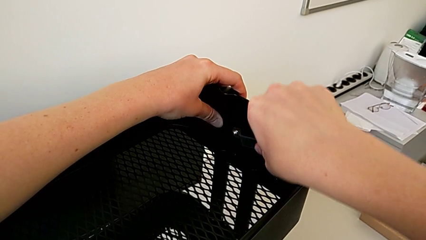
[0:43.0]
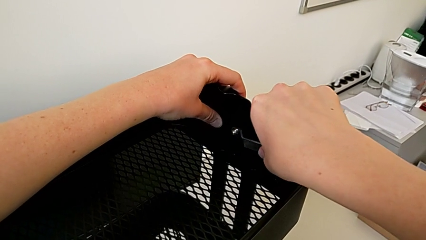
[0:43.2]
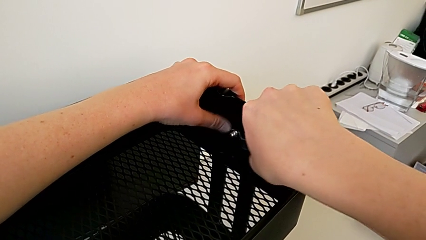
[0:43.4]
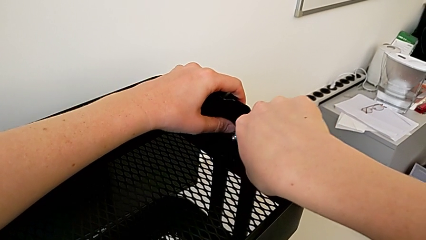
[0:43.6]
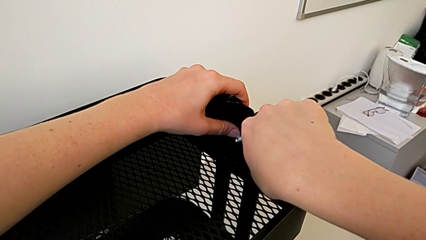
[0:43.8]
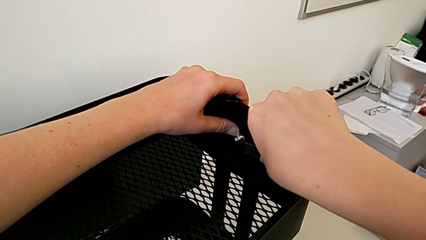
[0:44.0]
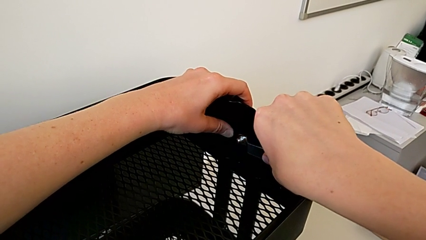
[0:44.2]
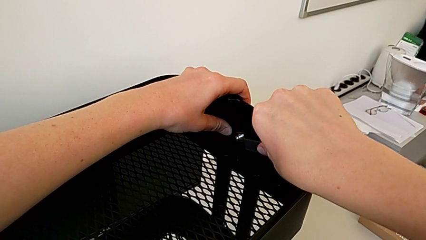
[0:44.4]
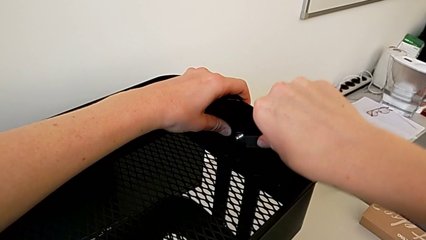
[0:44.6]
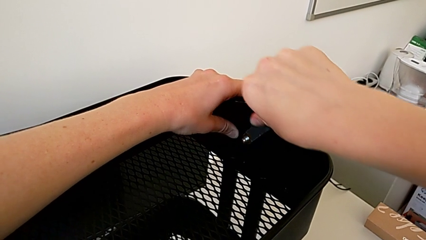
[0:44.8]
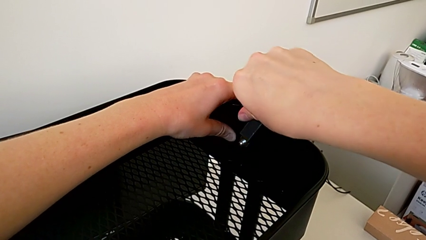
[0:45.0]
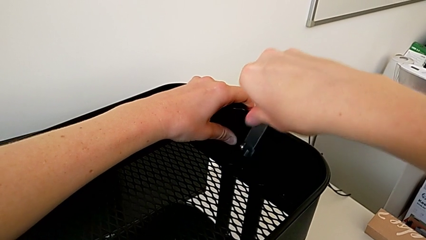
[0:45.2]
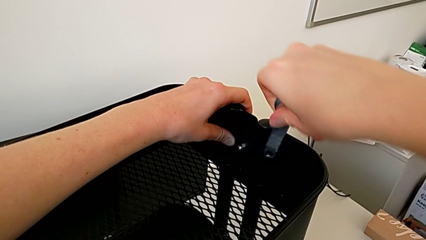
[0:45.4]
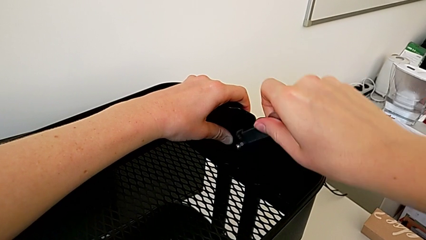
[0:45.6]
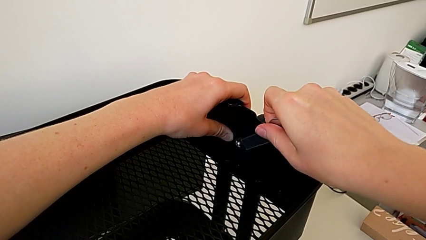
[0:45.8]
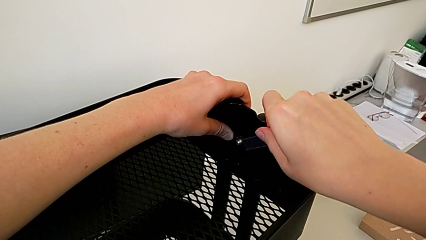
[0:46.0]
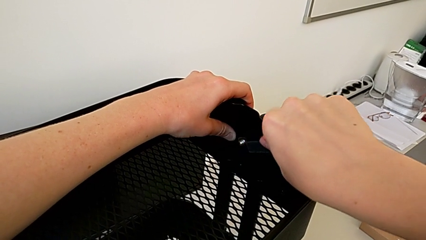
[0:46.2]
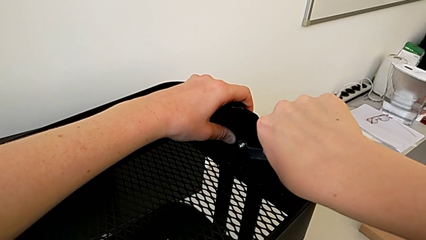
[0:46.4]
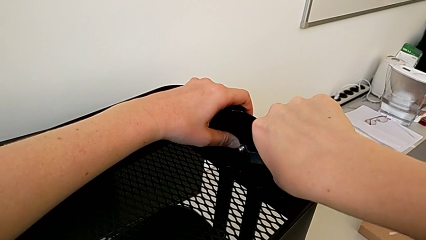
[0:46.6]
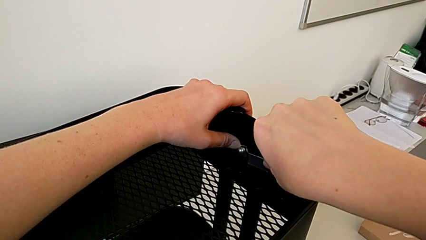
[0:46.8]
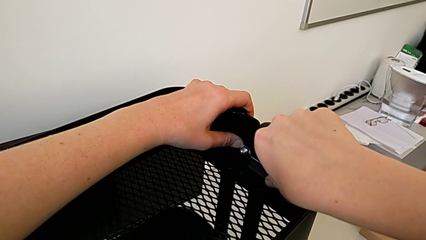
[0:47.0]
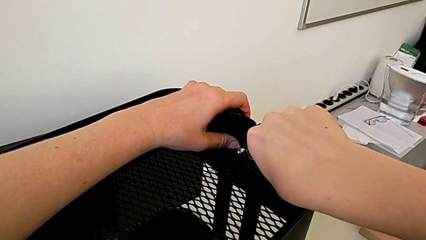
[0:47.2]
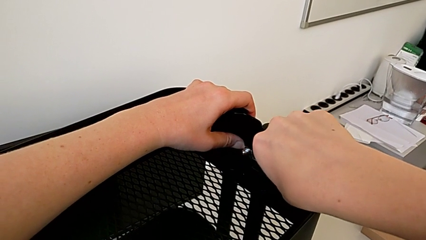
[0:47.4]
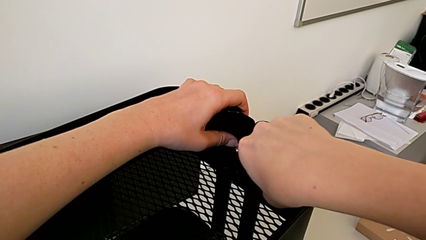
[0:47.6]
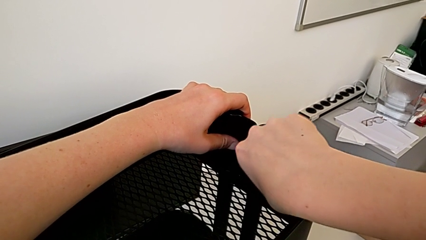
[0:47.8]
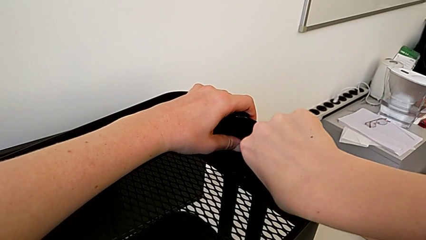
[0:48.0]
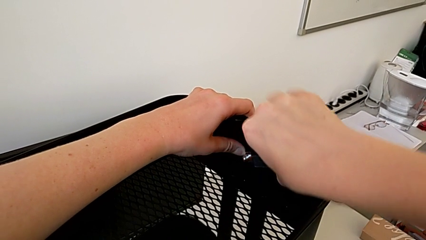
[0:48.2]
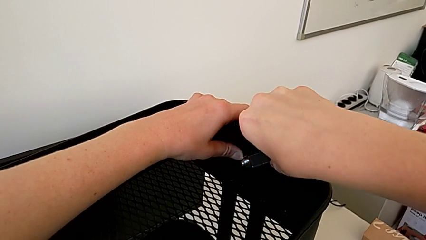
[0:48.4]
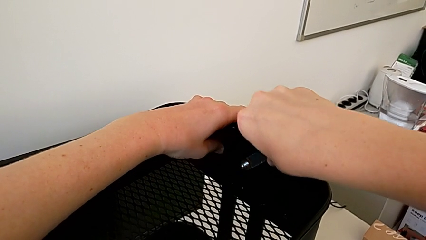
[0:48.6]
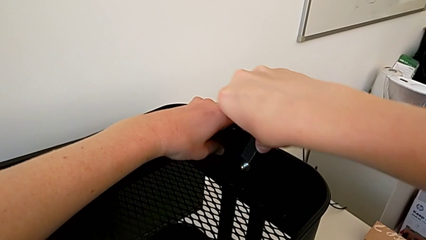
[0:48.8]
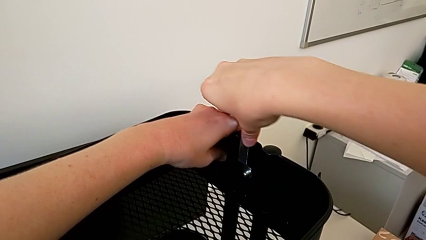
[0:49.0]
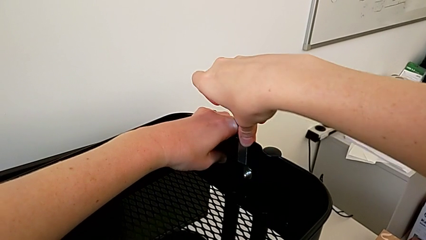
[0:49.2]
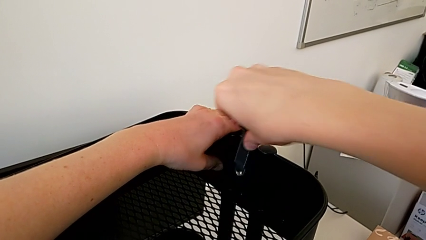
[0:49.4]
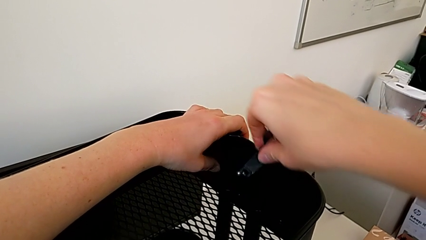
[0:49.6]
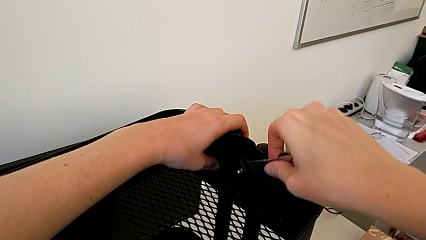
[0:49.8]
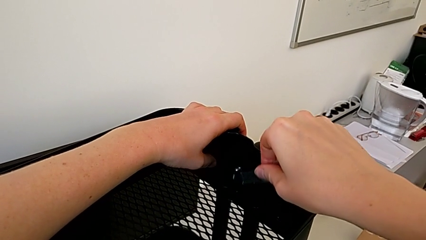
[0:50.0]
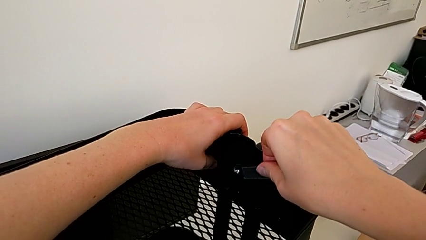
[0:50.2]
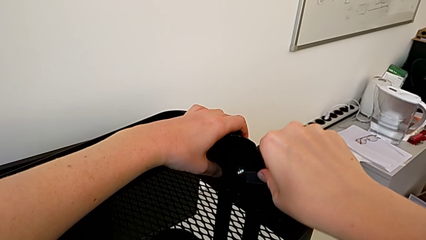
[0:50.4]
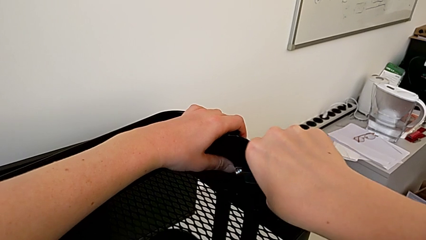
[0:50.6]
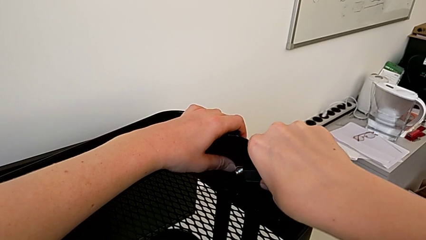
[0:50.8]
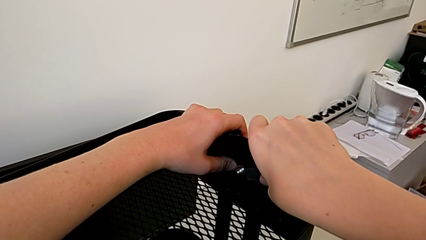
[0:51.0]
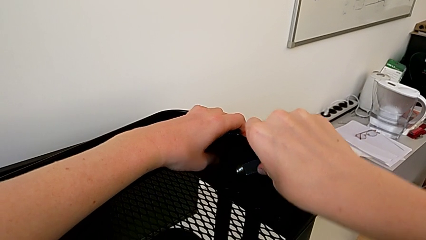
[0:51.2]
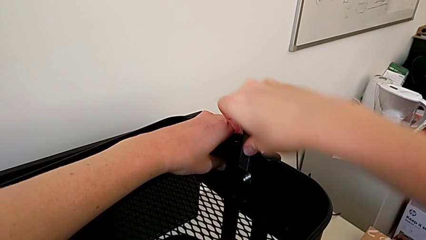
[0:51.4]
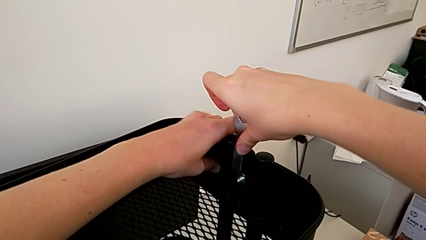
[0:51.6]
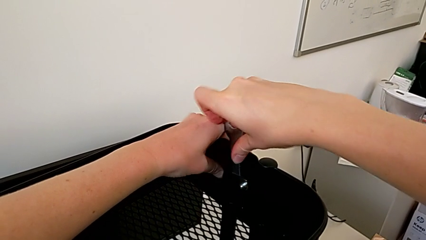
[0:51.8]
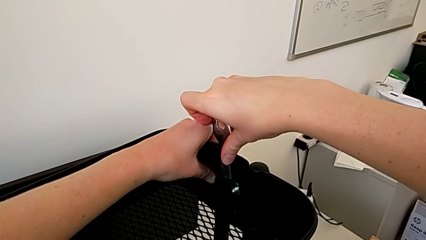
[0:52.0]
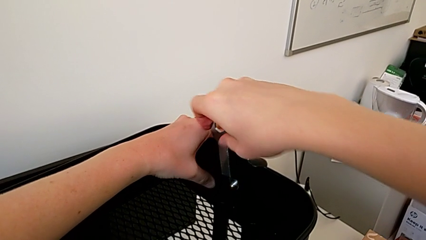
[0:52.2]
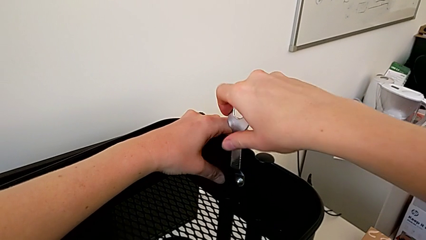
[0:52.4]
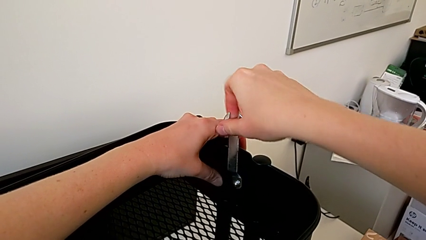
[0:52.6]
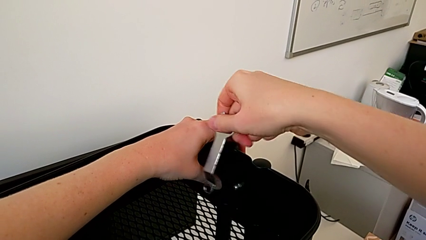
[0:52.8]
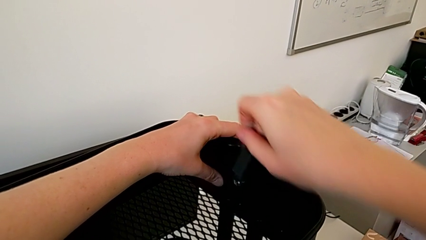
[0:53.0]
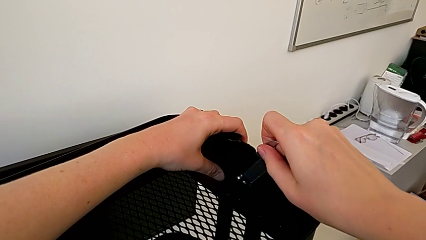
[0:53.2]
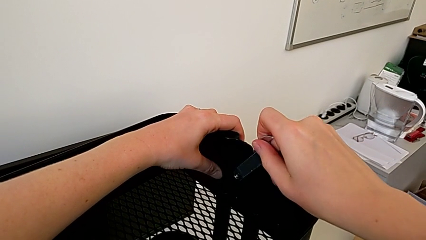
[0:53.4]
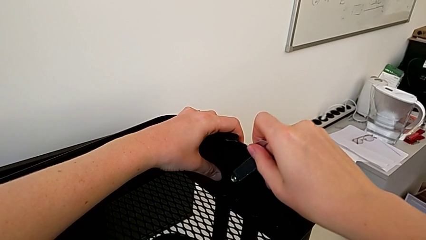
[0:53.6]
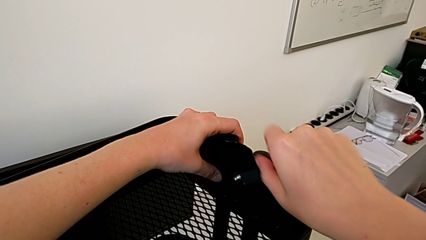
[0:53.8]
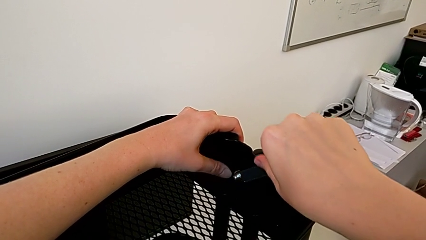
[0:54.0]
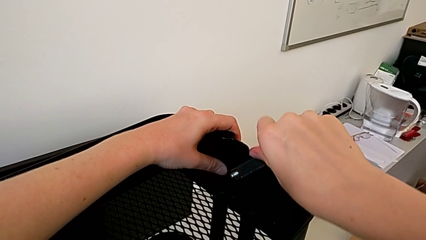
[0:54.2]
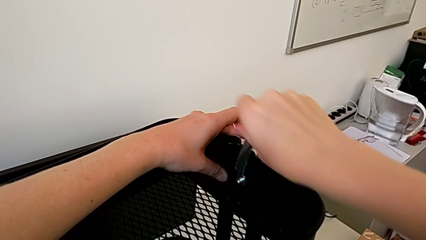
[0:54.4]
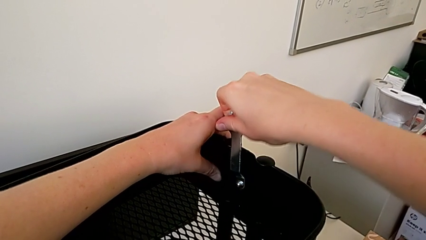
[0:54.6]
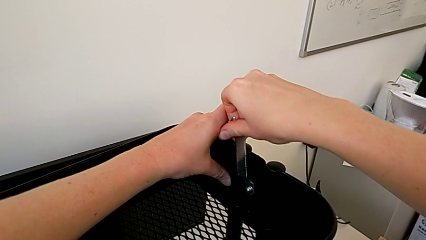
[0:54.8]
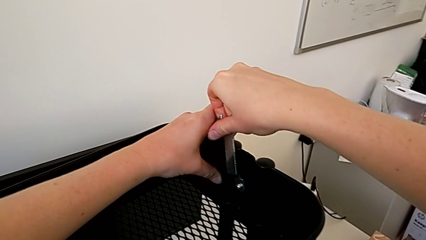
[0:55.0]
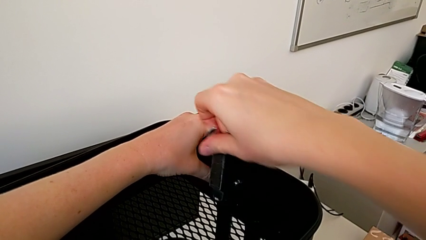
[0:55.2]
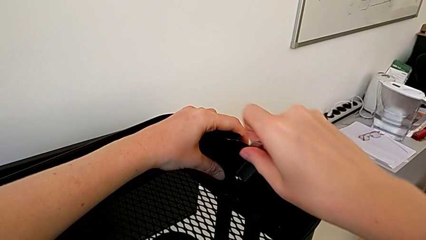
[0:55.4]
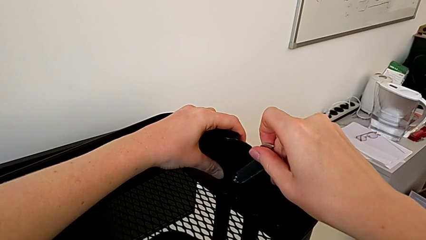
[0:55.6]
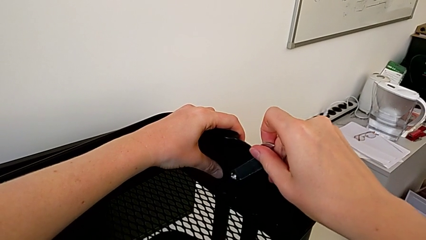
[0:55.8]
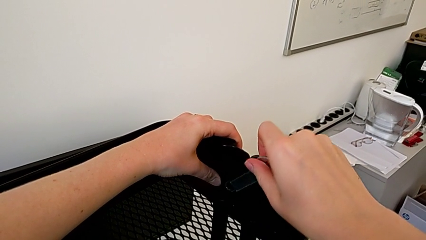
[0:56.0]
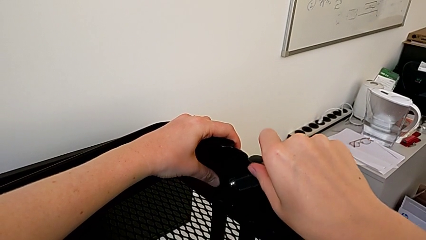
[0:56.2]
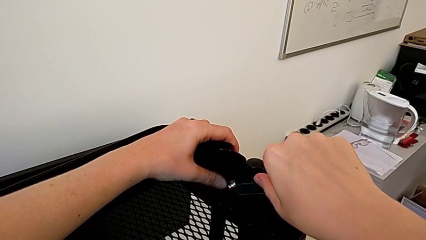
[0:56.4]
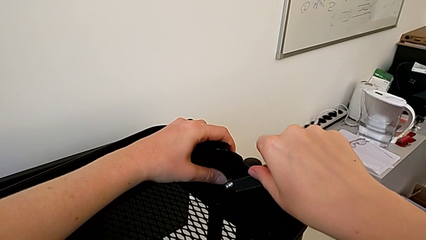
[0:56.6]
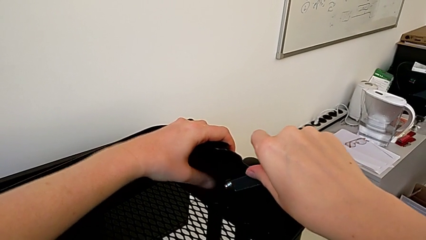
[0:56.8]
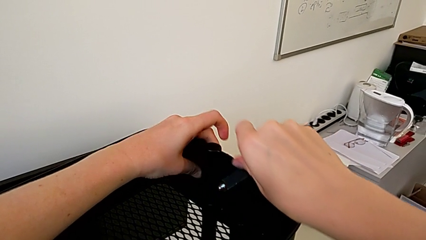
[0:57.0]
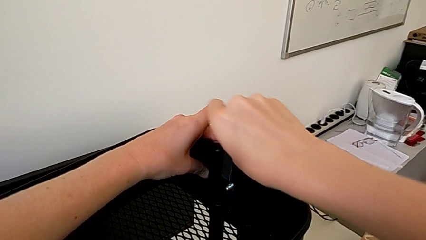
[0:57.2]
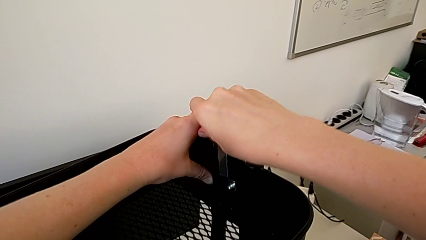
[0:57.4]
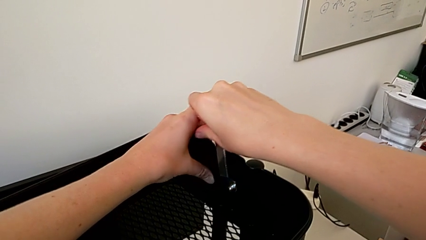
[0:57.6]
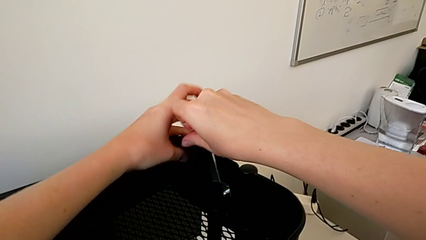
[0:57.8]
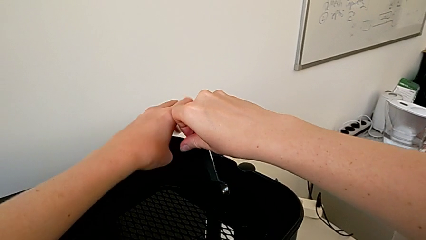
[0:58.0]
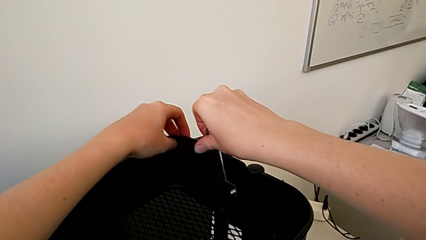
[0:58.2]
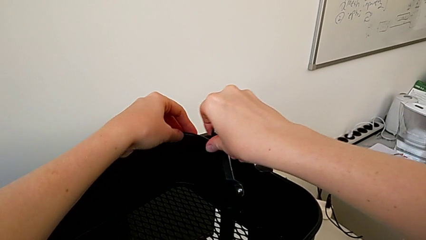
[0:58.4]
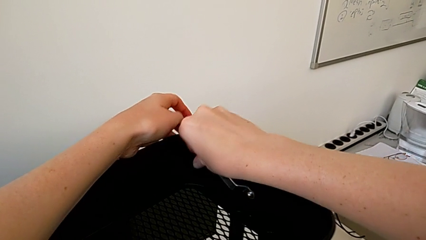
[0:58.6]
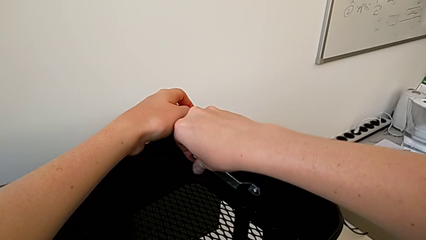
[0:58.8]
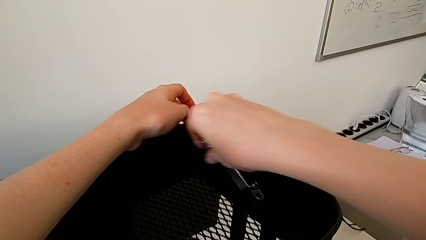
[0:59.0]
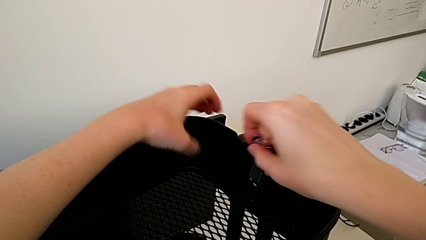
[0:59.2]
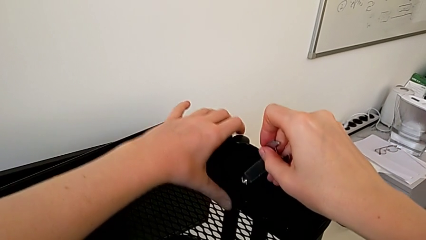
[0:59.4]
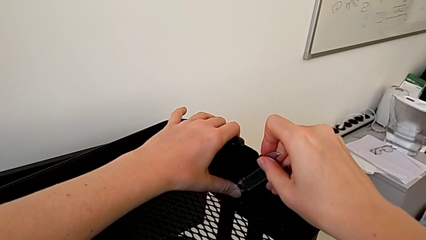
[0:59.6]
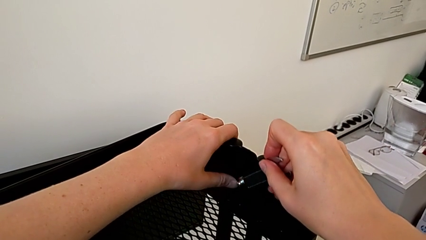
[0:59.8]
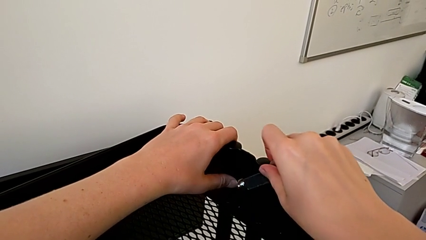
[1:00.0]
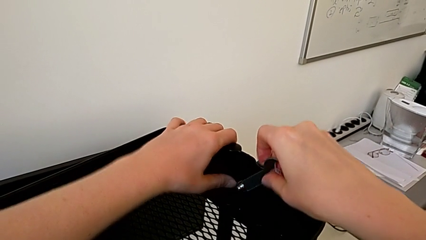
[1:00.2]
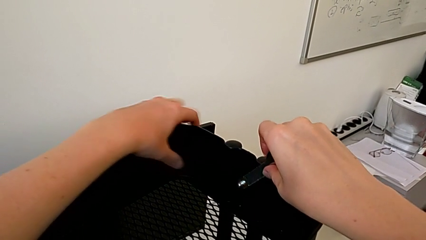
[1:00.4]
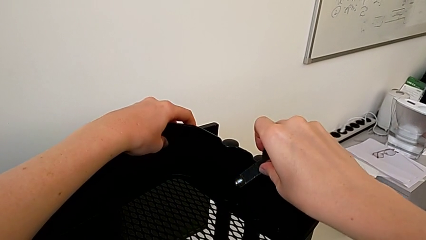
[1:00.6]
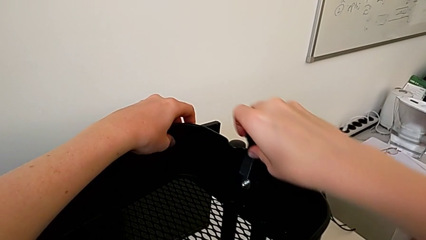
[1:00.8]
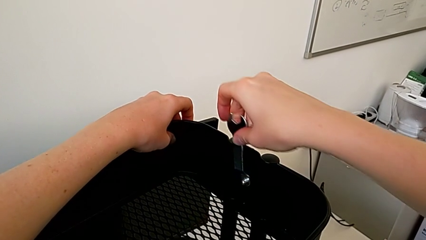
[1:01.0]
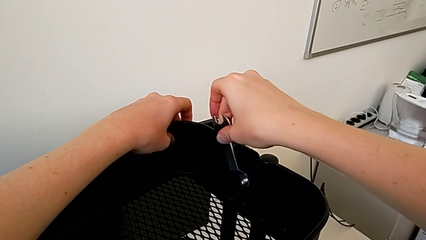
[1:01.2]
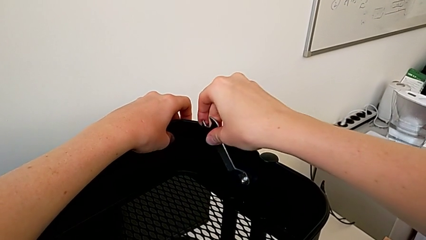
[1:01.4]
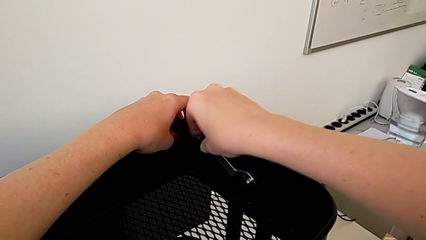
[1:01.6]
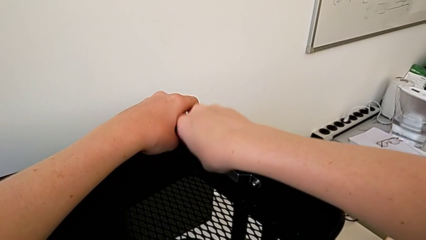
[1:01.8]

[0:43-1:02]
The camera wearer is disassembling the top tray. They keep unscrewing the second hexagon cap nut.
